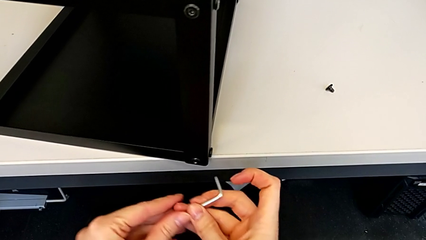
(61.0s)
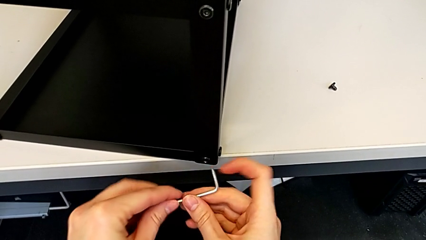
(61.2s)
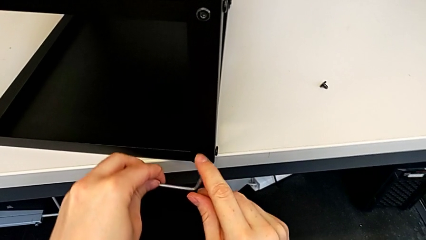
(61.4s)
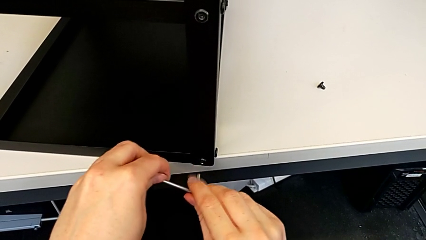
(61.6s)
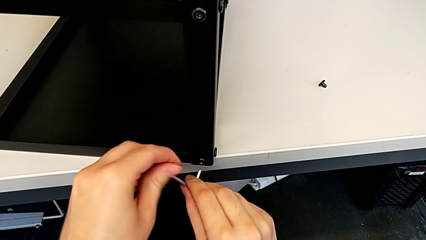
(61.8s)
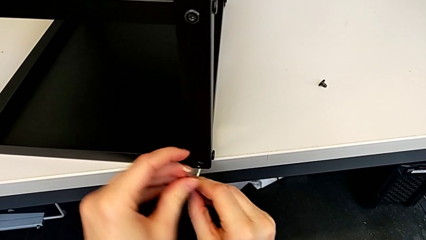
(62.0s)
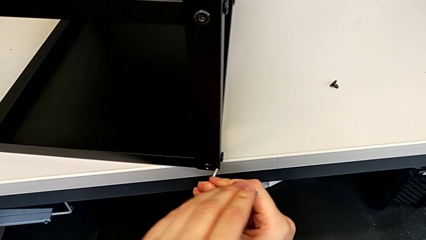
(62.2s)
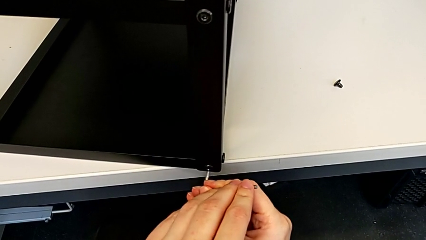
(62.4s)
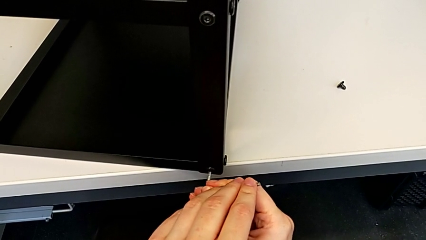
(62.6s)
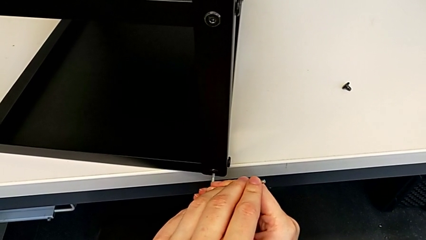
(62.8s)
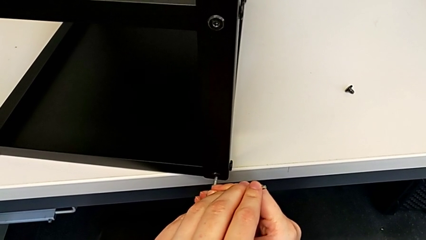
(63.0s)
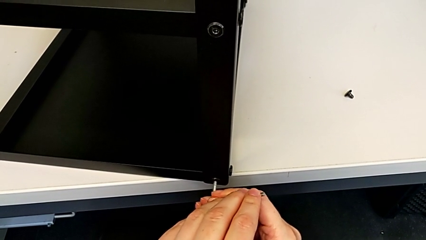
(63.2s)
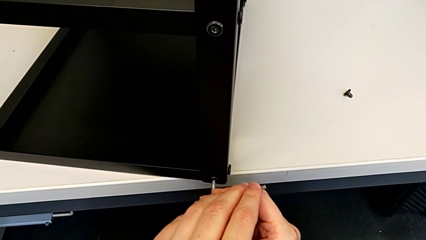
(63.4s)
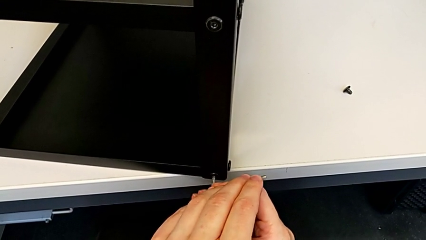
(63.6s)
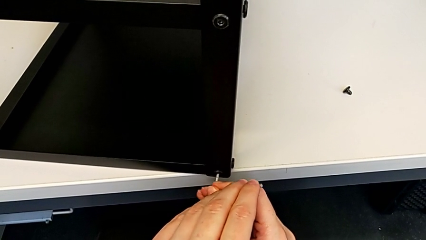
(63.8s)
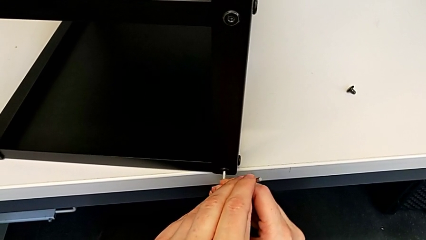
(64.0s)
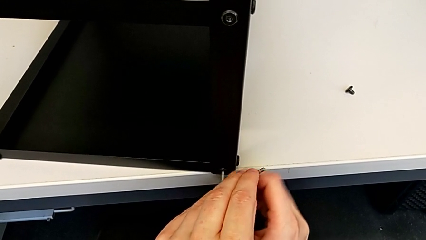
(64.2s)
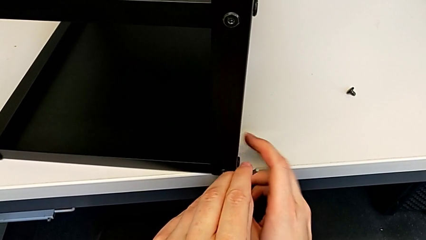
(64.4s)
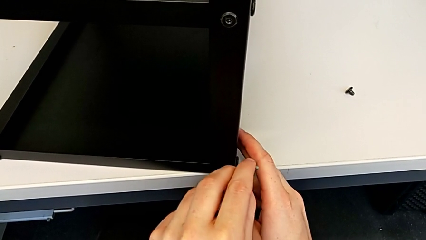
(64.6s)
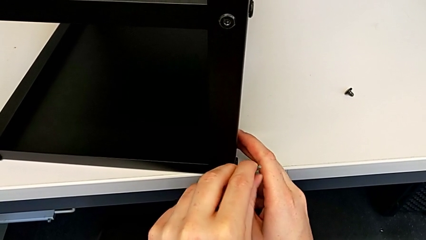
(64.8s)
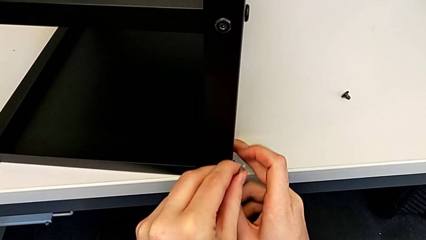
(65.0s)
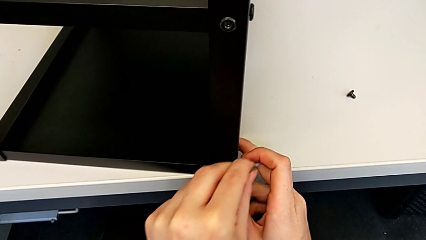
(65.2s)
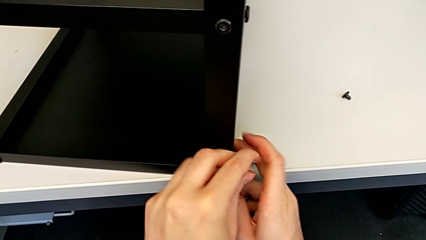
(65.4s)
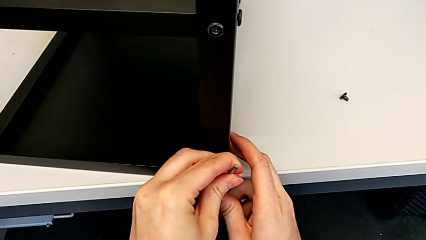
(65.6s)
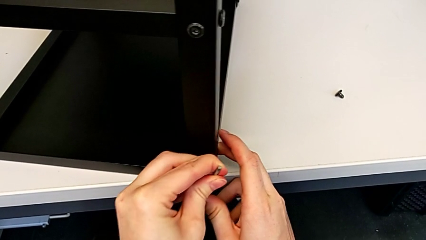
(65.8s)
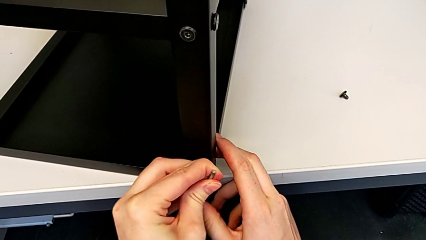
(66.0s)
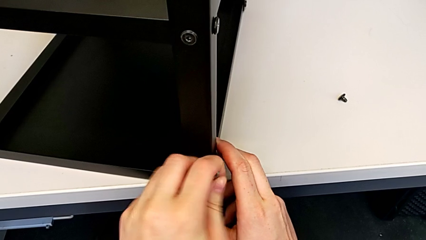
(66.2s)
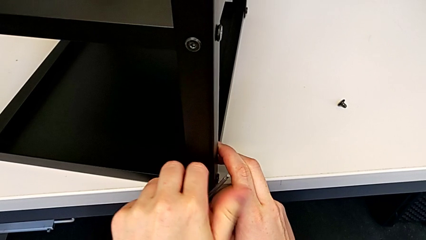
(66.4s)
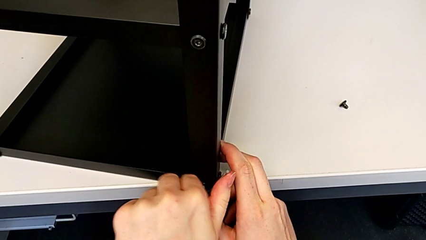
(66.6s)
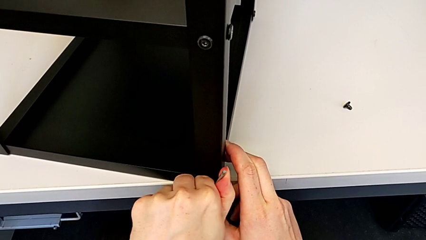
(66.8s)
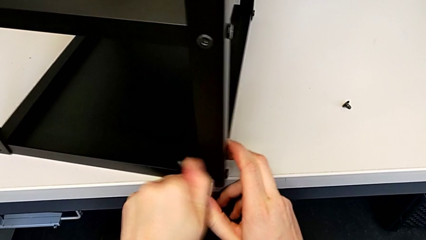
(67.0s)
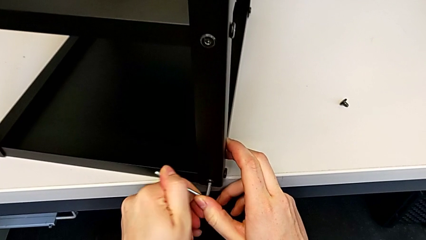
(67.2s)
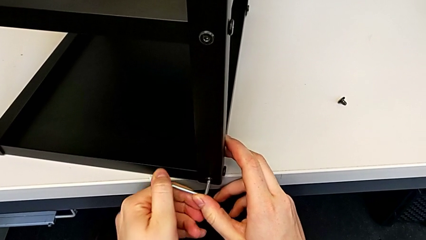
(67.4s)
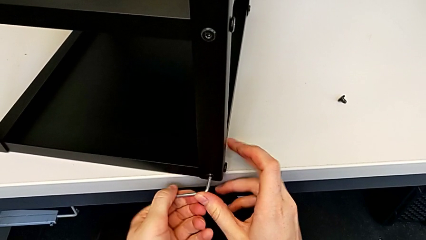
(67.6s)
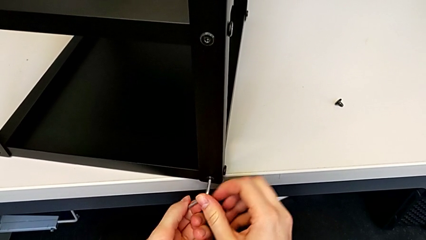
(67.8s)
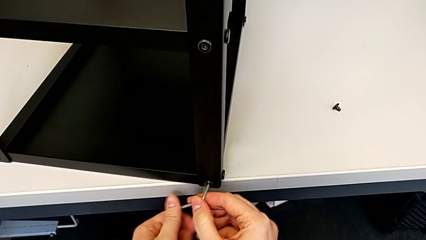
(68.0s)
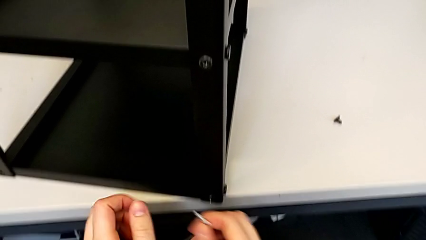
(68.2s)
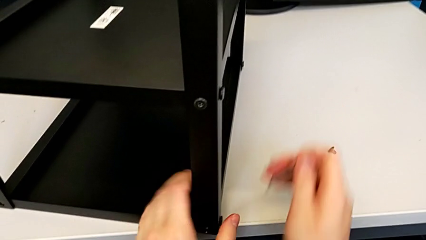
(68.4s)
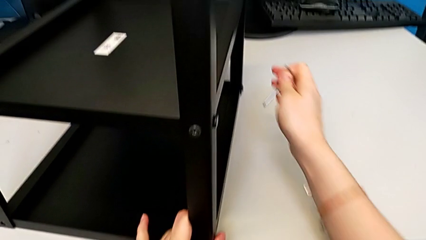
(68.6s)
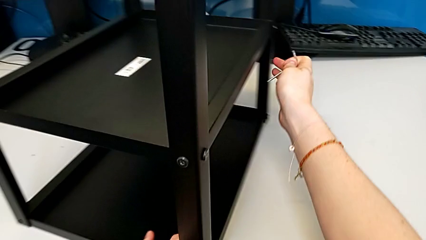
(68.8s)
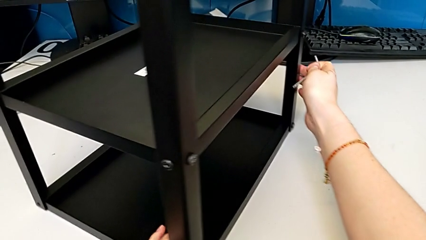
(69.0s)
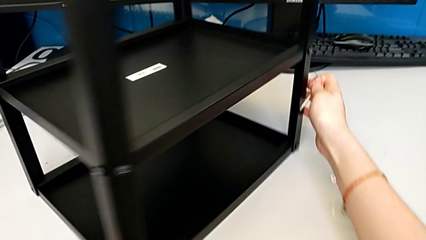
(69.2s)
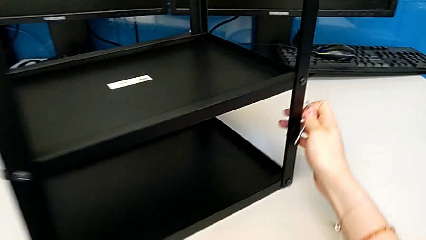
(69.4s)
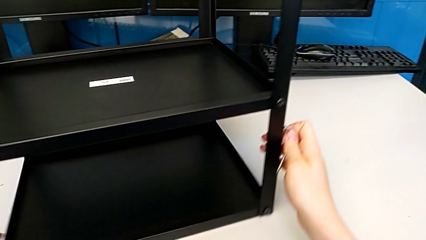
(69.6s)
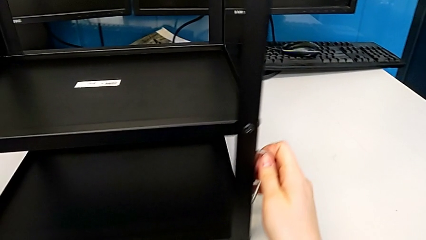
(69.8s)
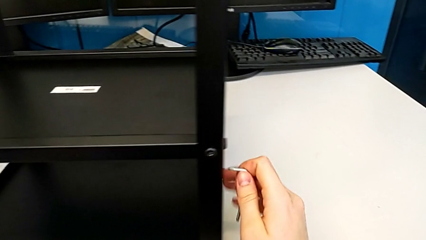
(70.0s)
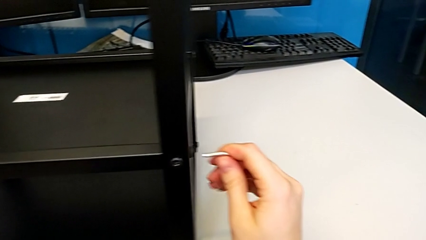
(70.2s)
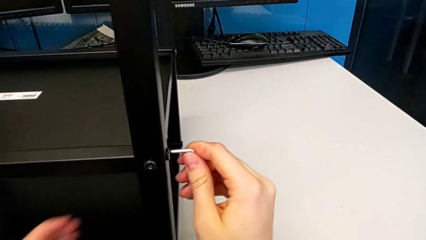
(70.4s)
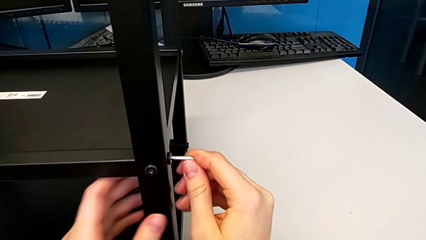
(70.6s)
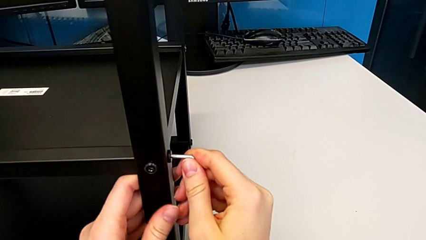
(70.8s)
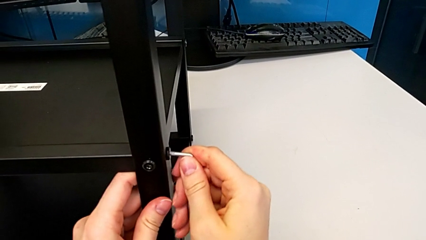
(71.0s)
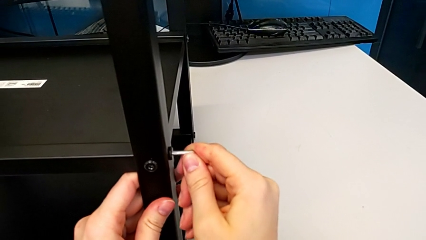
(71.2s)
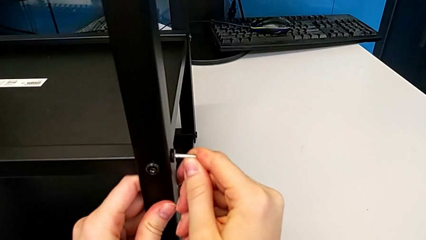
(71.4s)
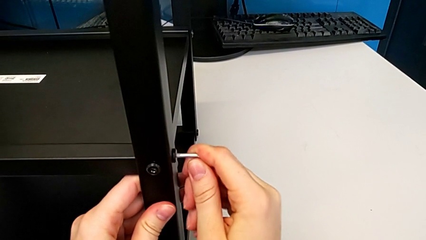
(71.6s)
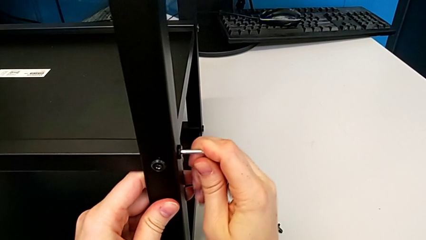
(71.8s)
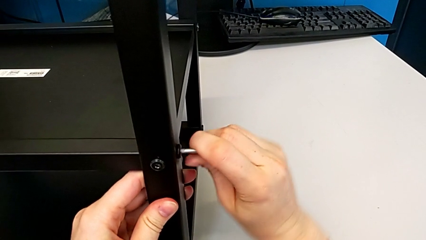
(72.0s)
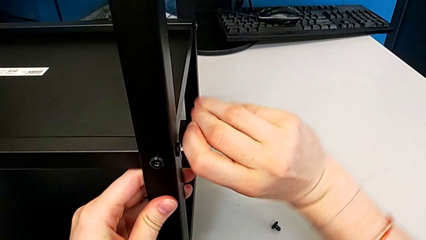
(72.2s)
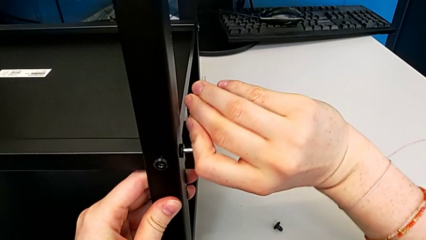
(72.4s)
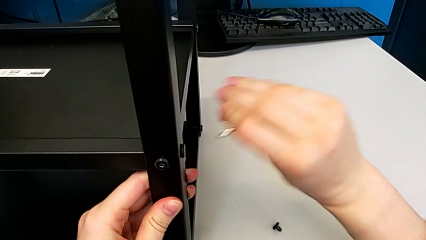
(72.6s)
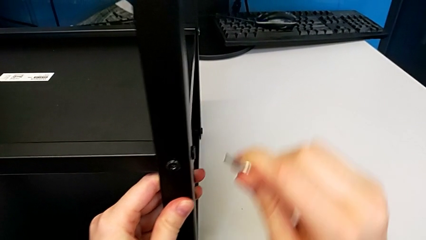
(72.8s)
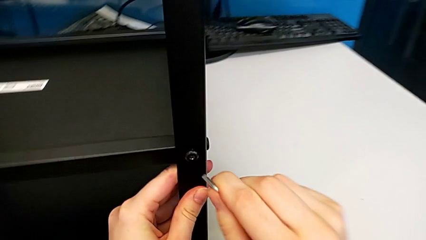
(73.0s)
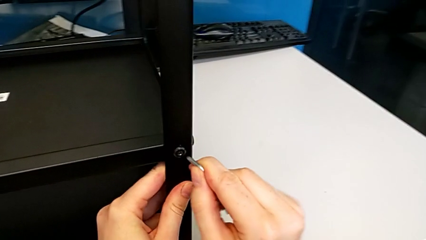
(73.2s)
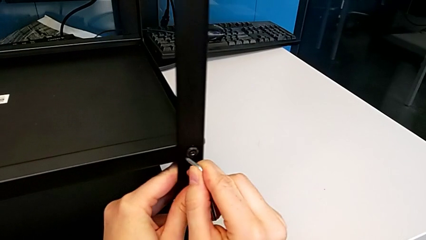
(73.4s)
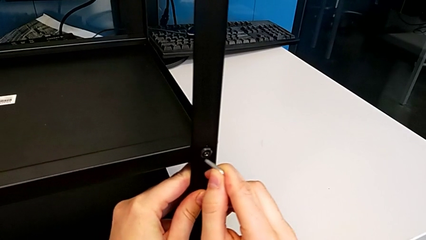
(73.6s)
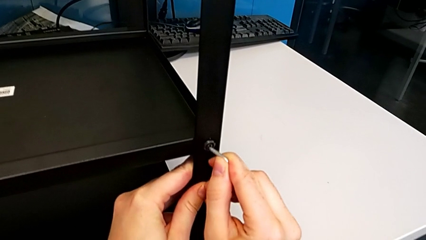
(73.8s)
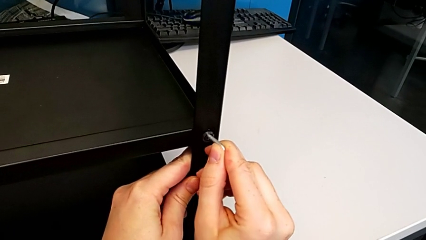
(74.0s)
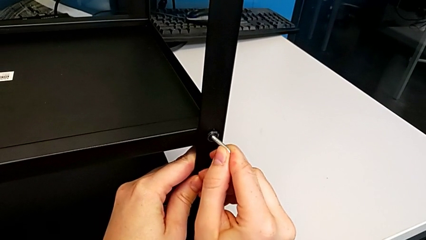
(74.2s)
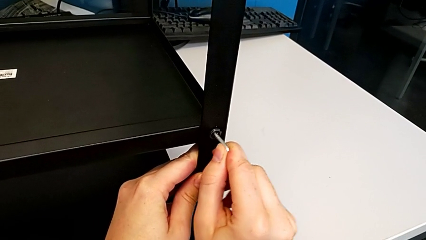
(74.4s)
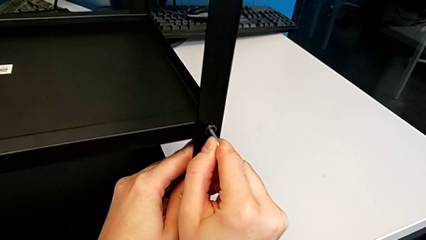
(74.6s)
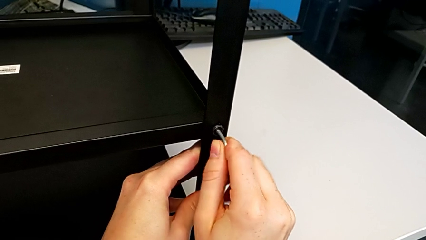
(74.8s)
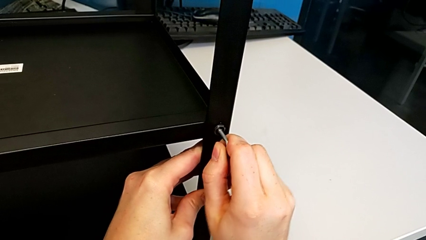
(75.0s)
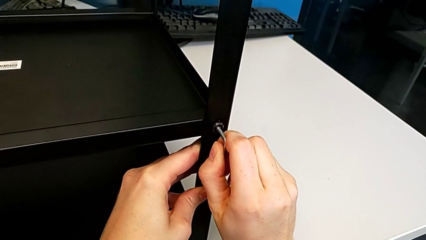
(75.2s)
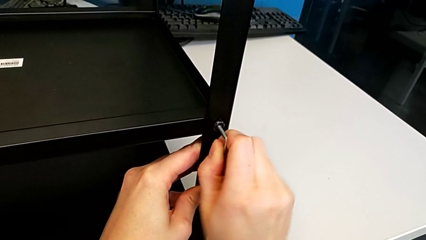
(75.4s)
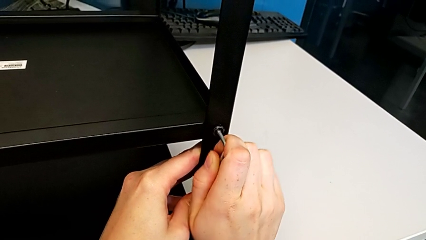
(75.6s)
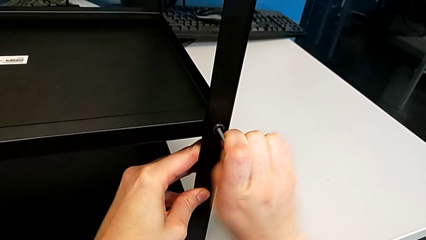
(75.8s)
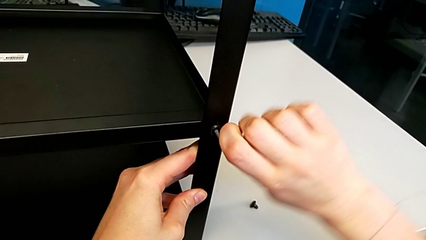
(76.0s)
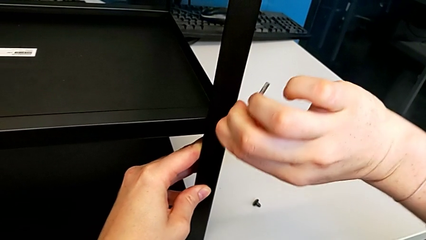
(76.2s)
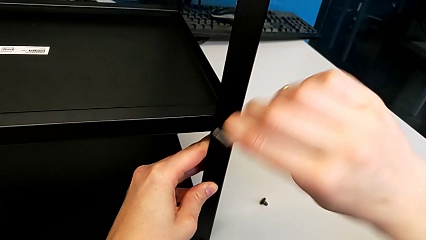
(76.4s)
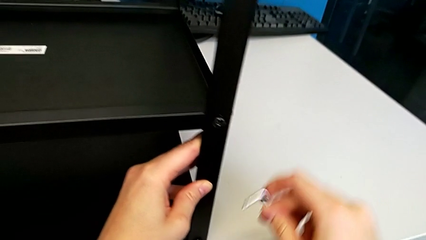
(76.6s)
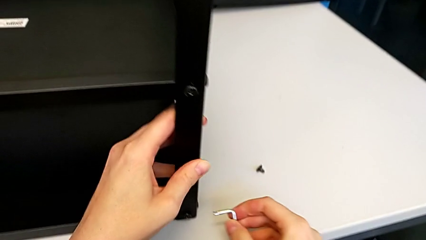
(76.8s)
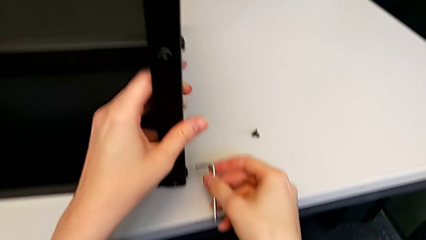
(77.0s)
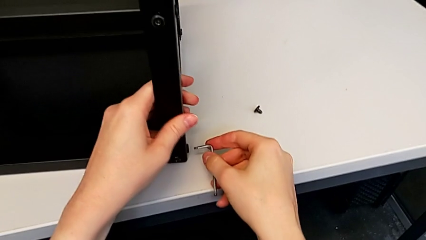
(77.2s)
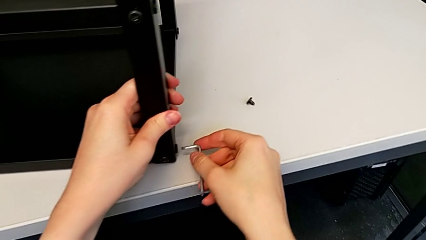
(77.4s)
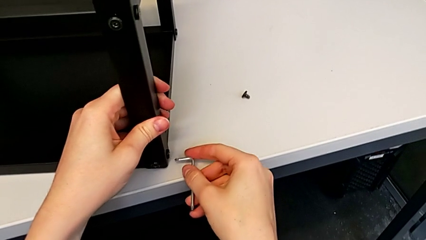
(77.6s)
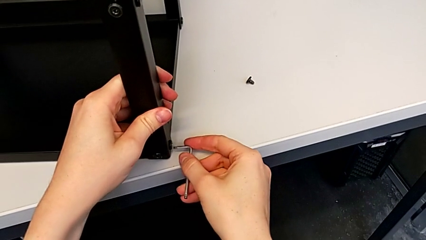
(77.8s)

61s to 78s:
The camera wearer is disassembling the first leg. They insert the Allen wrench, unscrew the hex socket head, withdraw the Allen wrench and rotate the nightstand. They insert the Allen wrench, withdraw it and pull the nightstand with the left hand. They insert the Allen wrench, unscrew the hex socket head, withdraw the Allen wrench and pull the nightstand.
